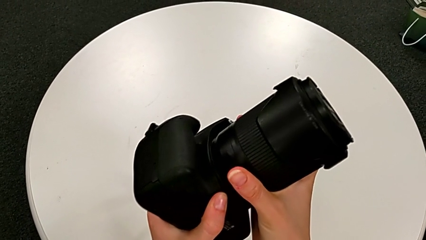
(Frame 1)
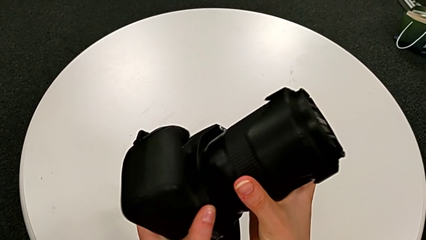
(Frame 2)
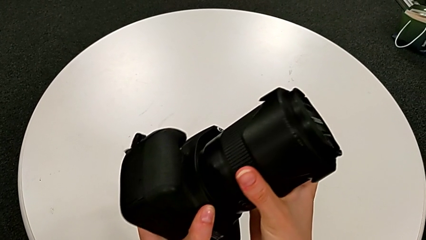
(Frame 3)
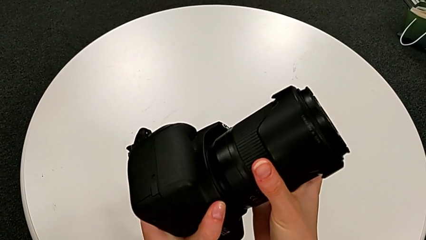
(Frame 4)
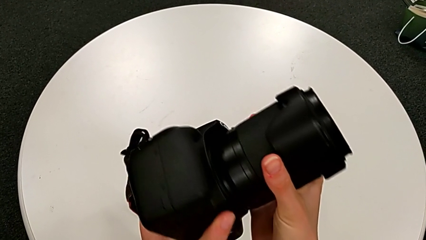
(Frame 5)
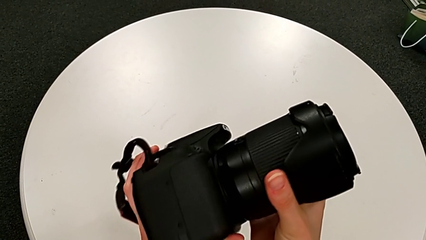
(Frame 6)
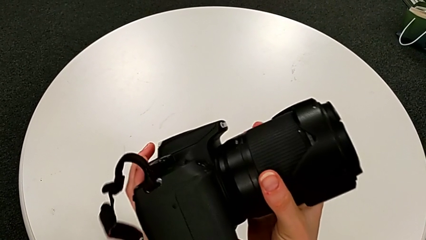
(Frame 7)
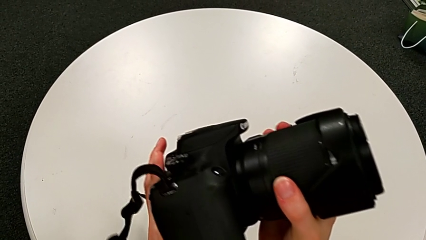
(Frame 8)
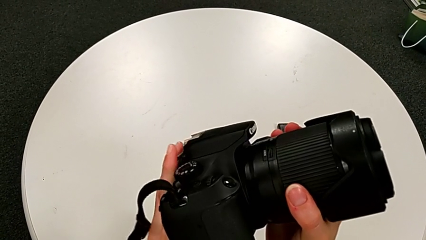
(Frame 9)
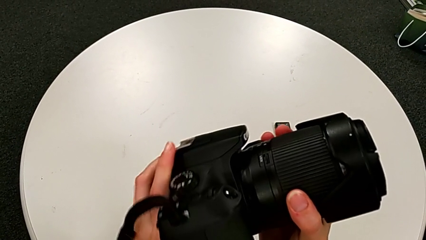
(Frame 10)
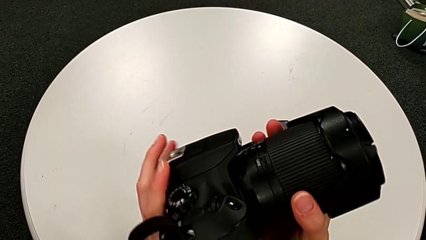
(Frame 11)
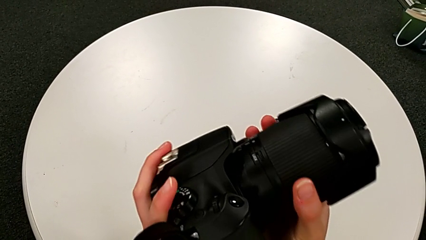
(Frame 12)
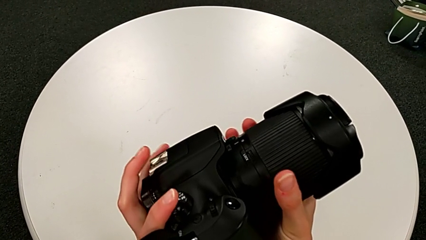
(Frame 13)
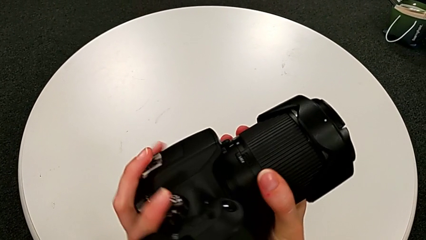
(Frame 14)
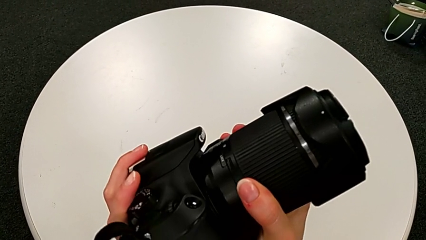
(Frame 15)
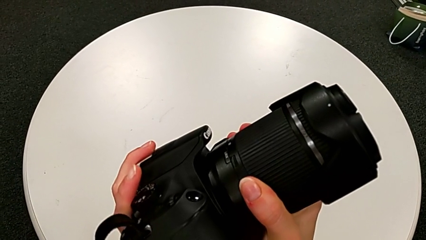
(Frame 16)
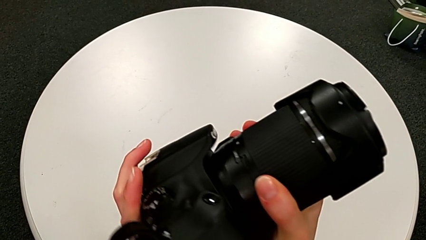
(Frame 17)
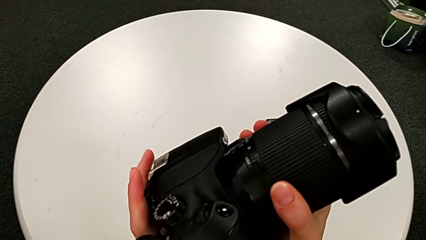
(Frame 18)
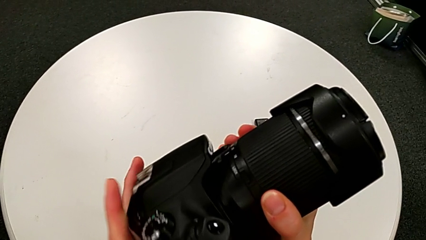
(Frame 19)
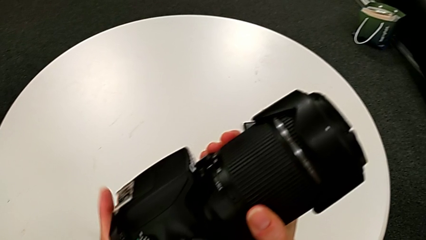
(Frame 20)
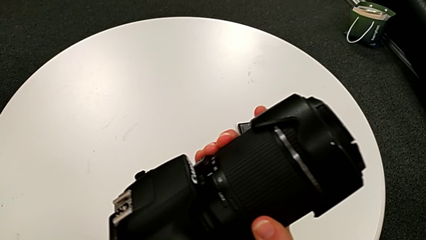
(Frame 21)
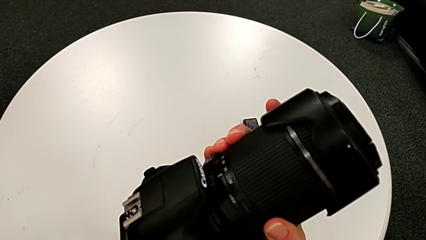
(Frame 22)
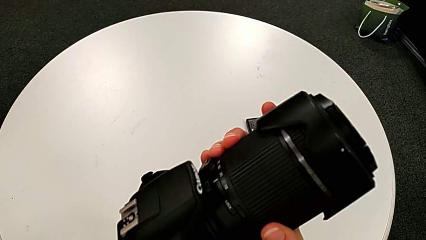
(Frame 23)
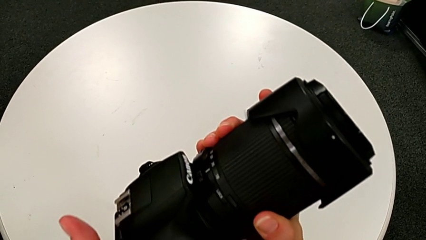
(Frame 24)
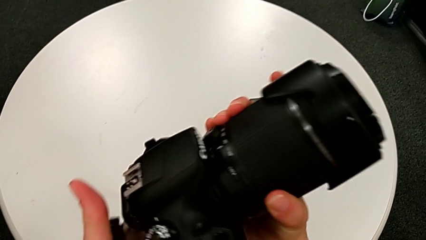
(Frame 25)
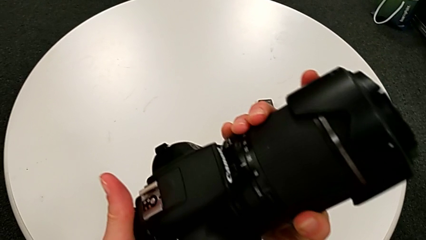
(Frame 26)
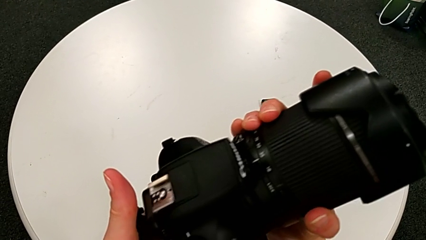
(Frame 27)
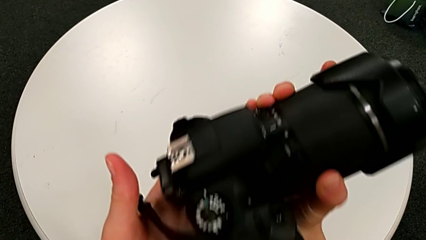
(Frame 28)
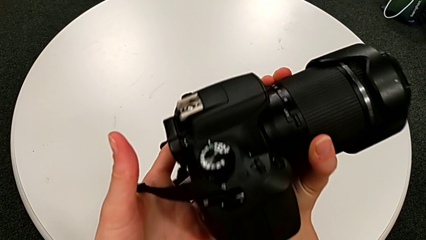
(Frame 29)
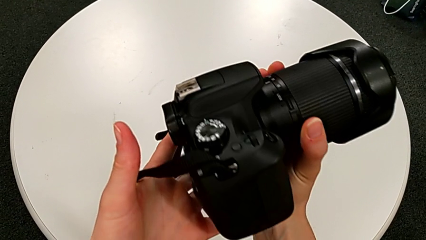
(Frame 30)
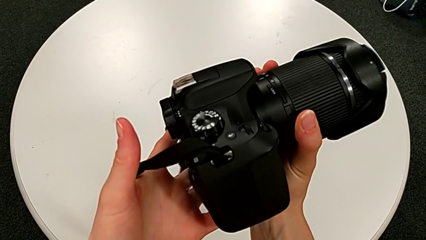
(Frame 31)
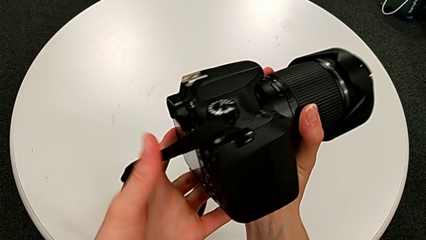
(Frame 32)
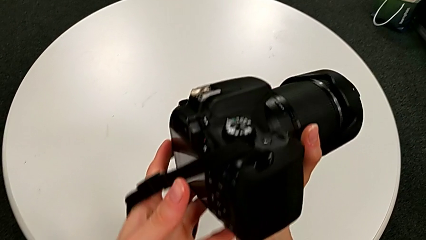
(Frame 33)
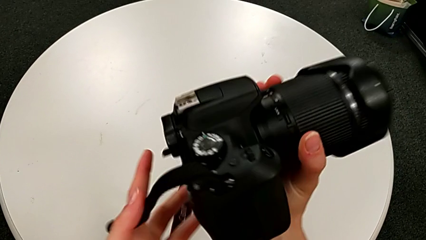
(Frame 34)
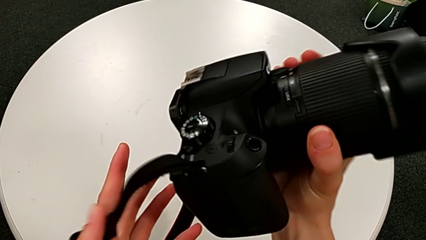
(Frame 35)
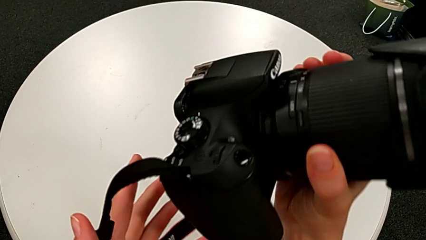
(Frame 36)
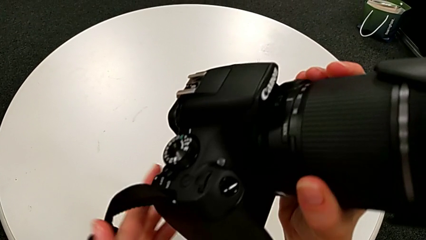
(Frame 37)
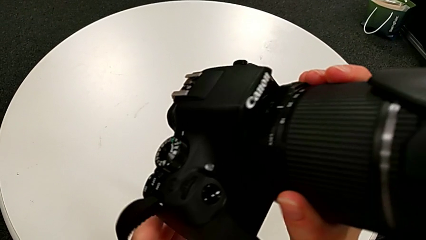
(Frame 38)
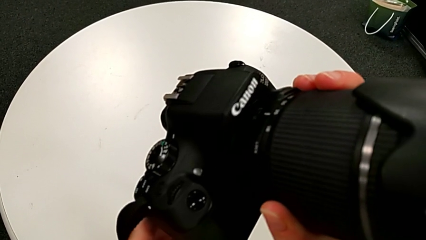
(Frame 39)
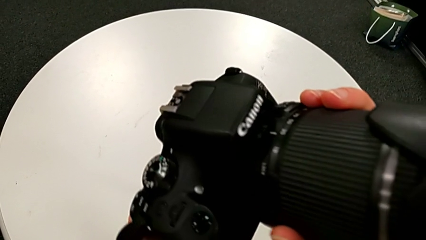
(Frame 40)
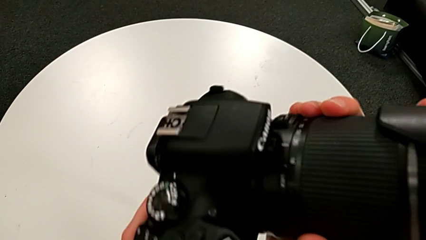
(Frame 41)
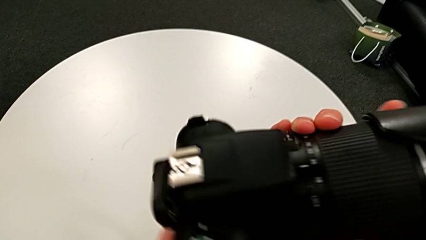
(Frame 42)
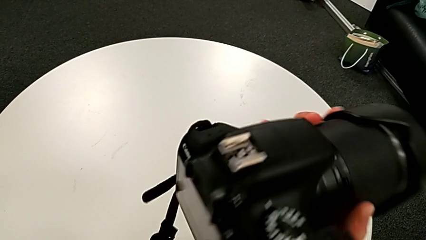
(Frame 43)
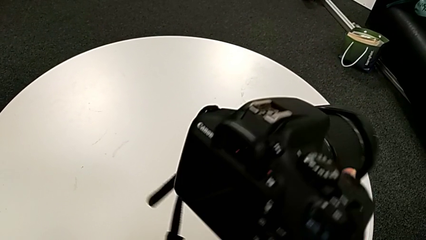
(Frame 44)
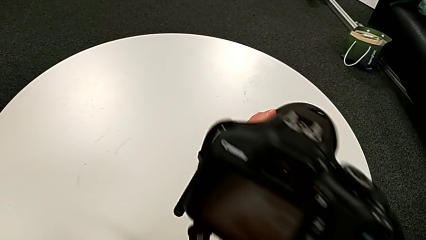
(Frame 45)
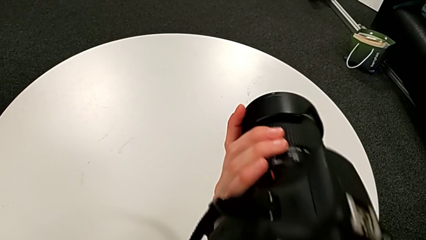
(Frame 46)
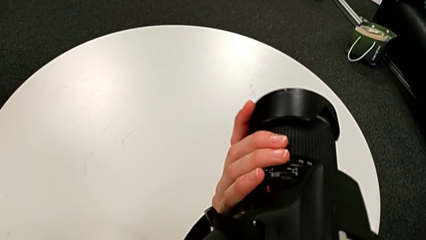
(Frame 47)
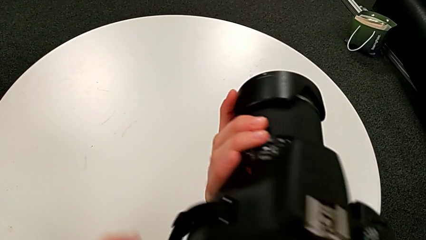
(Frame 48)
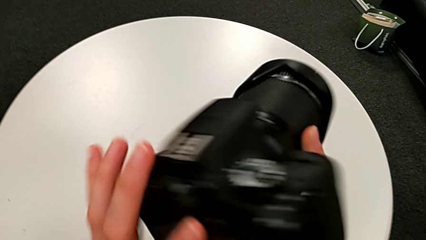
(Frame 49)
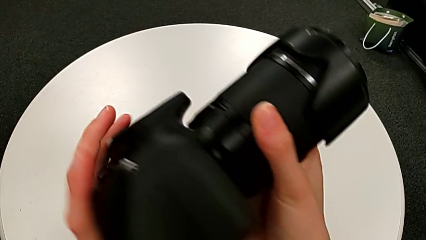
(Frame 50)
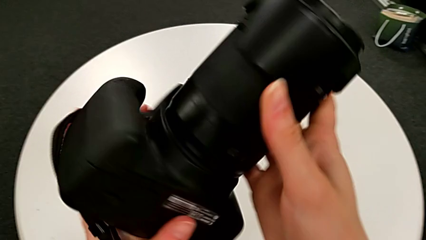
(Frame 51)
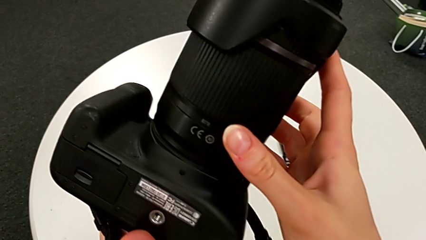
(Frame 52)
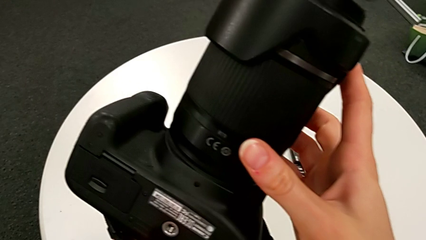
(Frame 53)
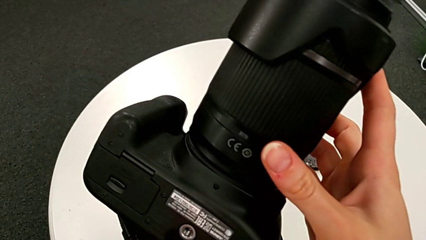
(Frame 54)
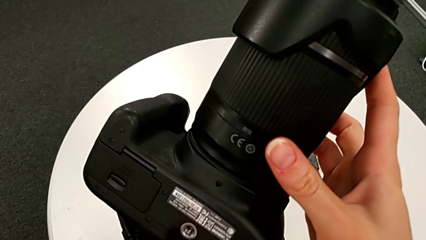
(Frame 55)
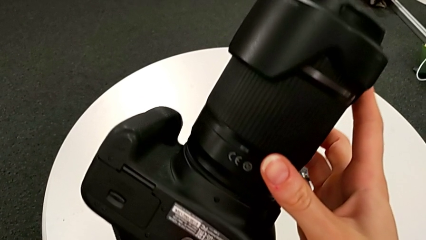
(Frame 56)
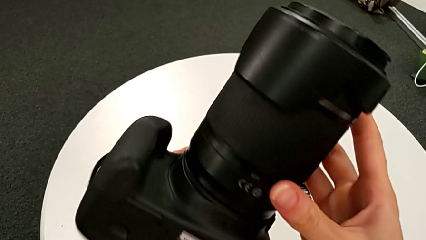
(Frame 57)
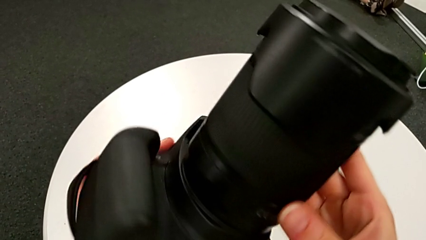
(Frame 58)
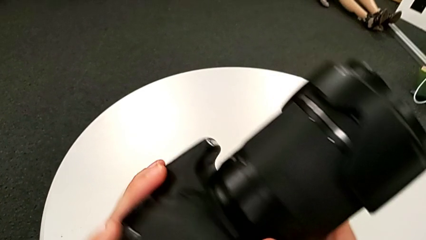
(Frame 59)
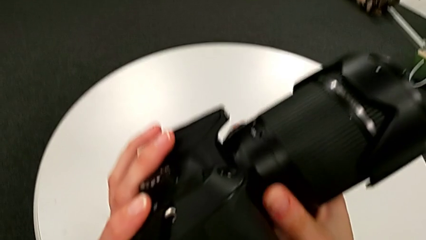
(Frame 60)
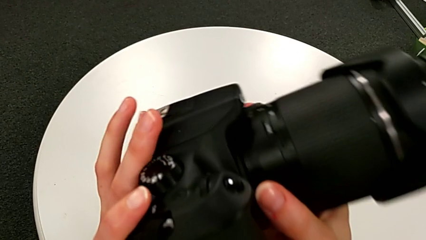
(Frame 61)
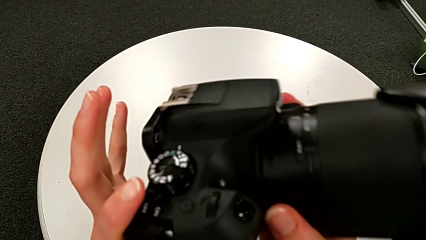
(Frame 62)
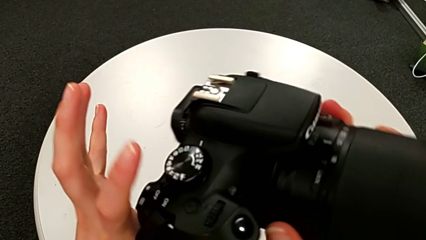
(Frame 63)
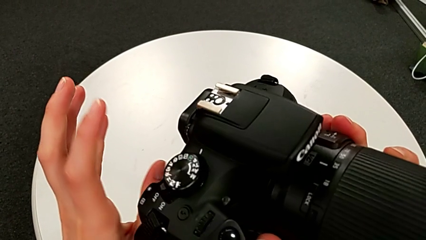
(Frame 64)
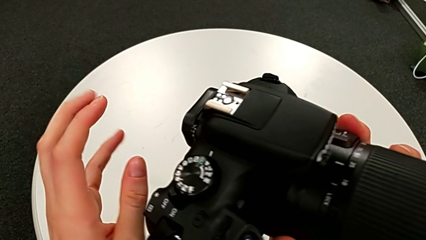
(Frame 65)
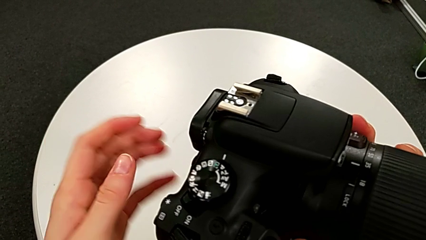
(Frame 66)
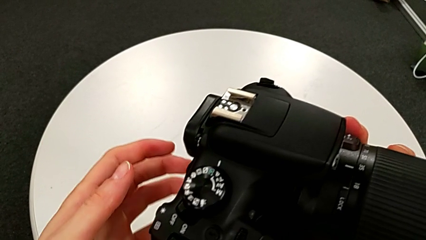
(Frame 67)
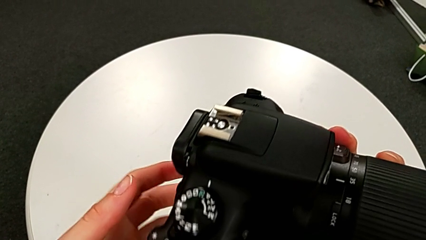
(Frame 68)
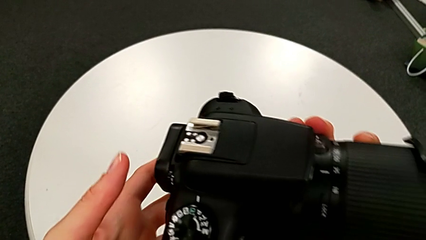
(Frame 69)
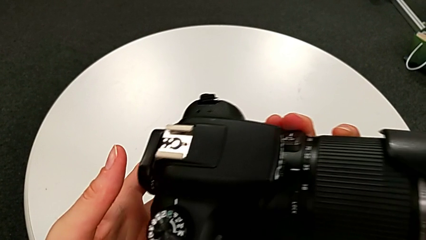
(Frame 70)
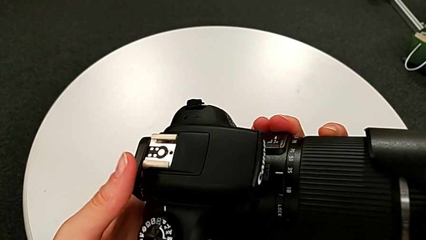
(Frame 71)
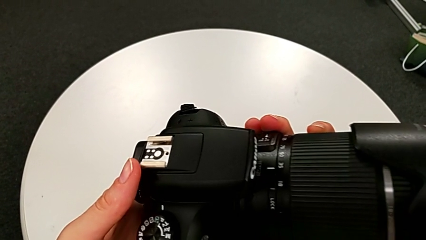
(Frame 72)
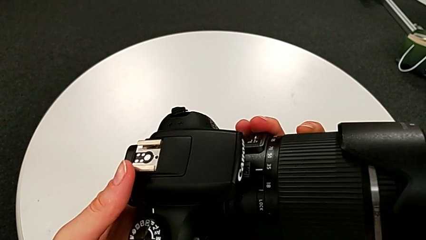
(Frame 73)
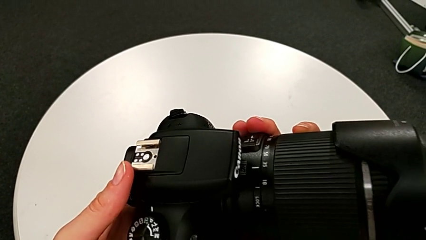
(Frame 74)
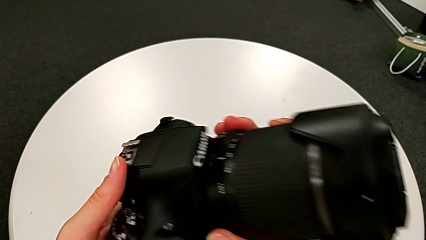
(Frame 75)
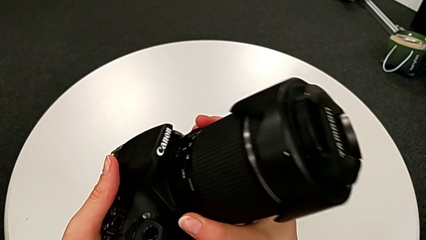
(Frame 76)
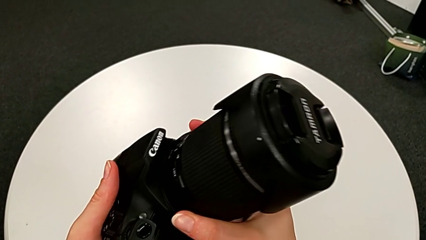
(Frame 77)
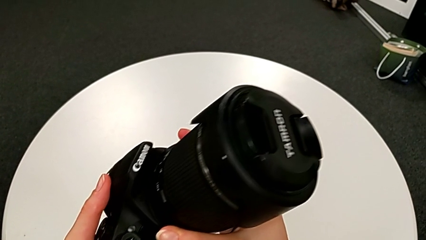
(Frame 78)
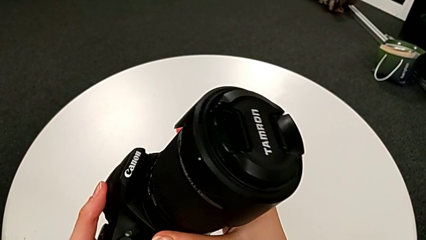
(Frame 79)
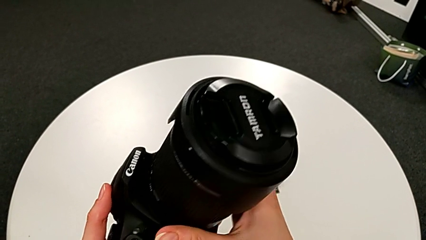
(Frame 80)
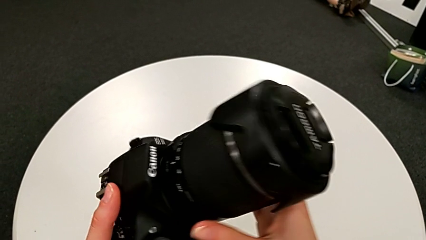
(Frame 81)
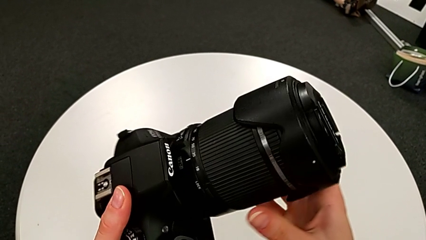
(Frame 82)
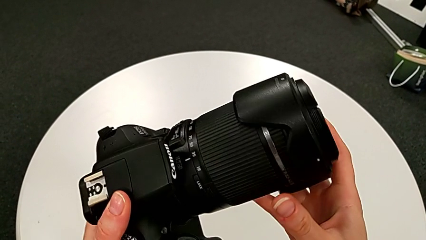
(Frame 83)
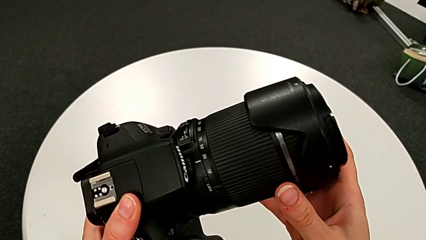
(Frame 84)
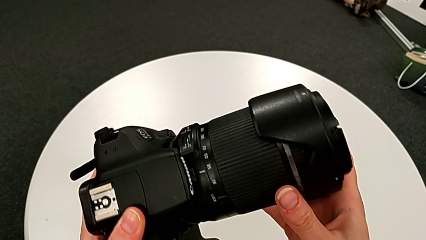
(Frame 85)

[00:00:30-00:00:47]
The camera wearer is disassembling the lens from the DSLR. They keep wrongly rotating the DSLR.
